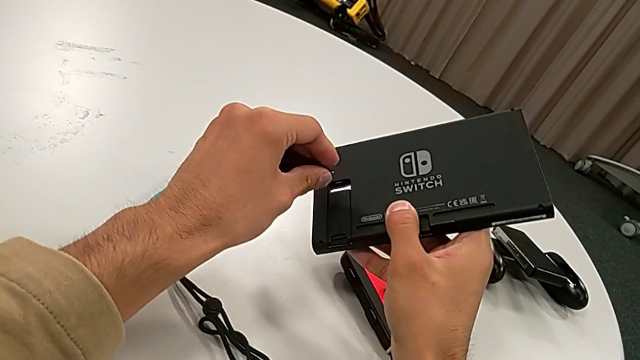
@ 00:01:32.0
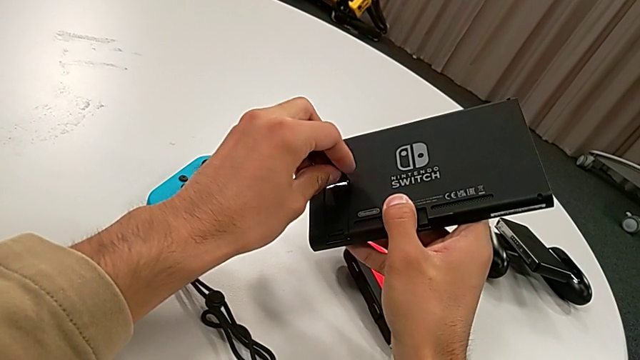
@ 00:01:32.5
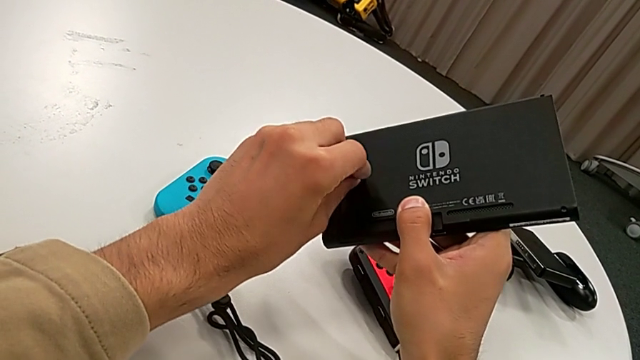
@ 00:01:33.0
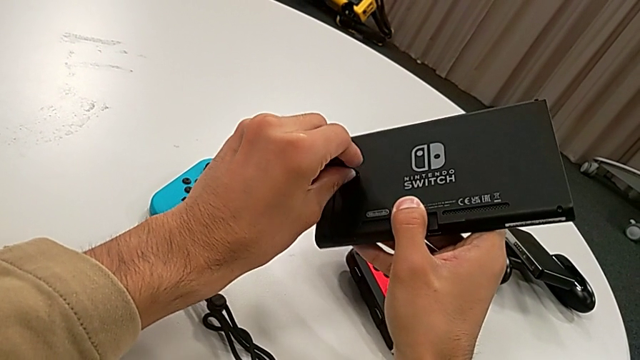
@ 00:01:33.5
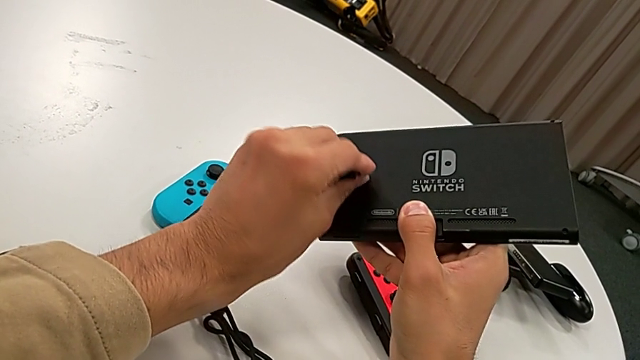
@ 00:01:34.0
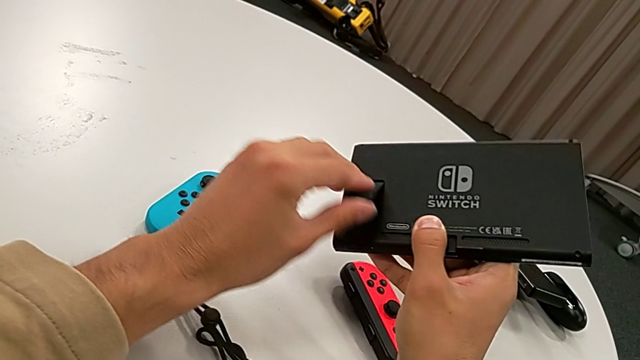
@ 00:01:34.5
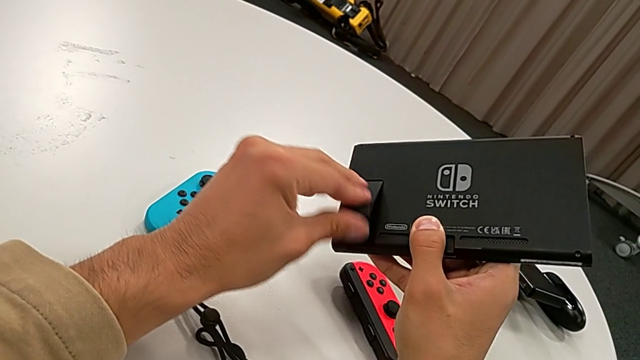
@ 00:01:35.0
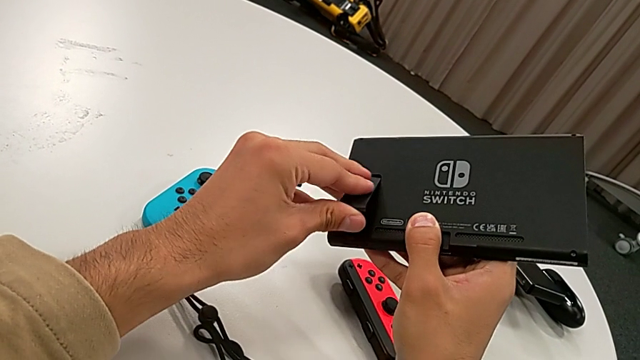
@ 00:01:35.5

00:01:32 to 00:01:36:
The camera wearer is opening the kickstand. They insert the kickstand.

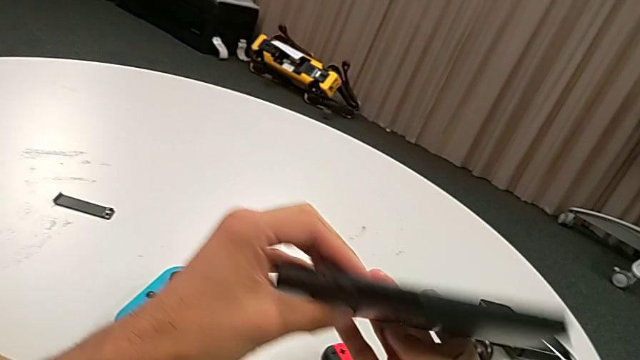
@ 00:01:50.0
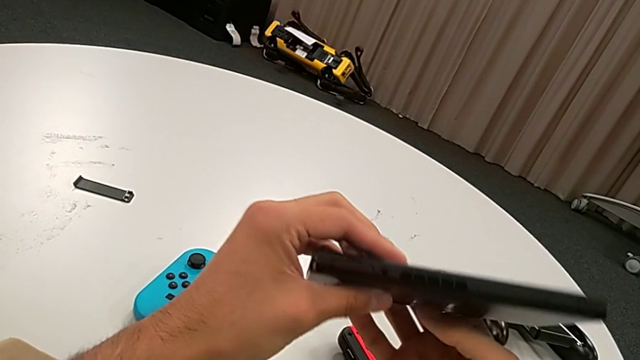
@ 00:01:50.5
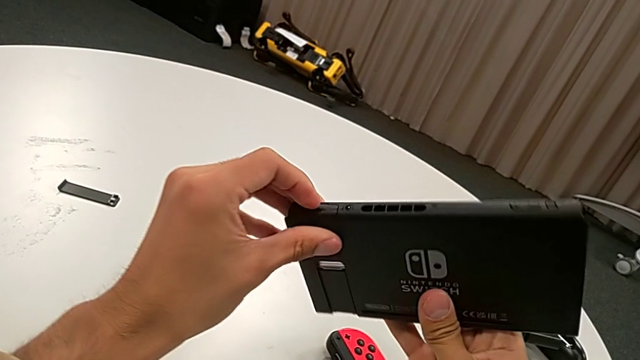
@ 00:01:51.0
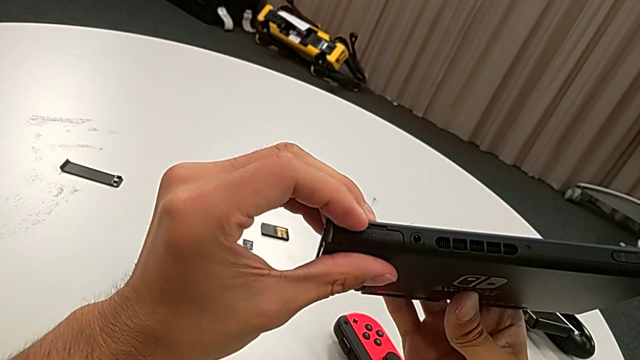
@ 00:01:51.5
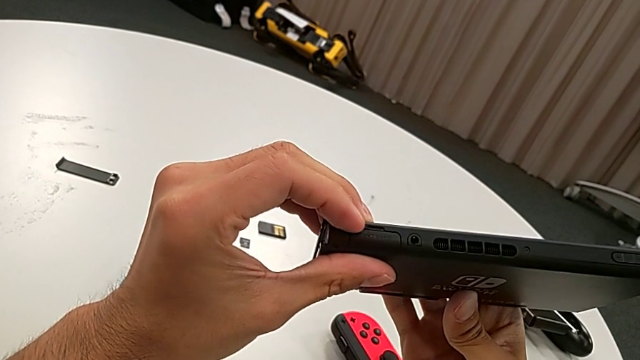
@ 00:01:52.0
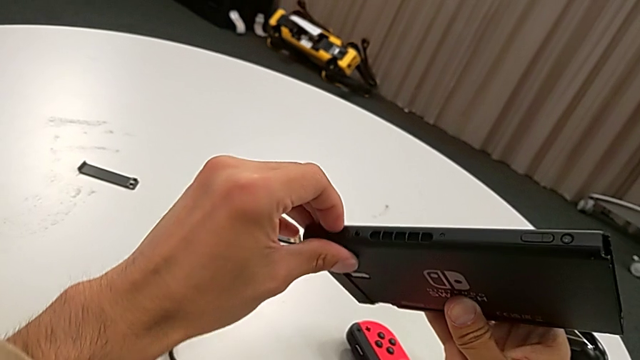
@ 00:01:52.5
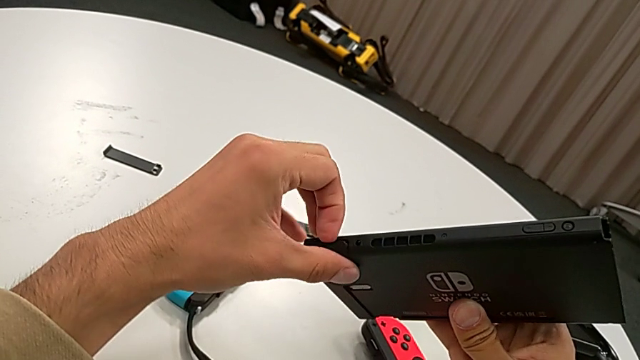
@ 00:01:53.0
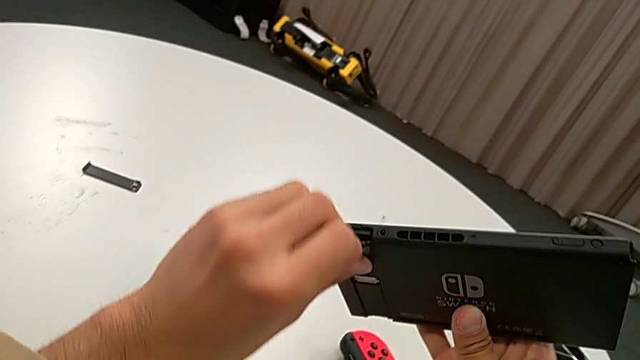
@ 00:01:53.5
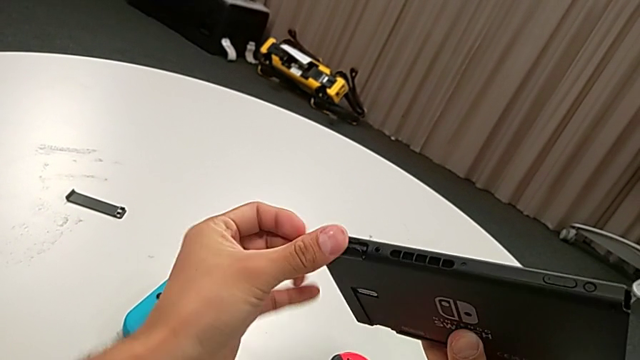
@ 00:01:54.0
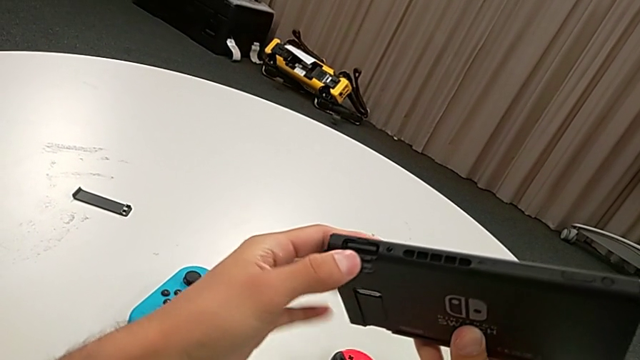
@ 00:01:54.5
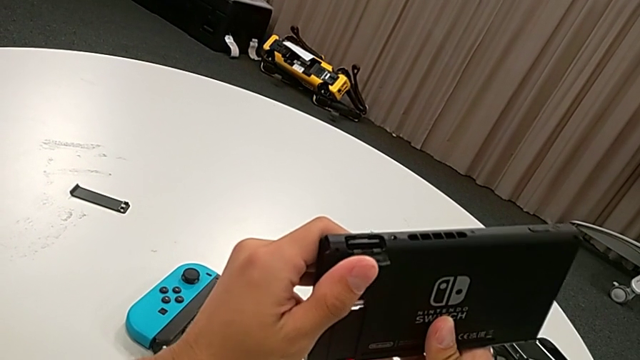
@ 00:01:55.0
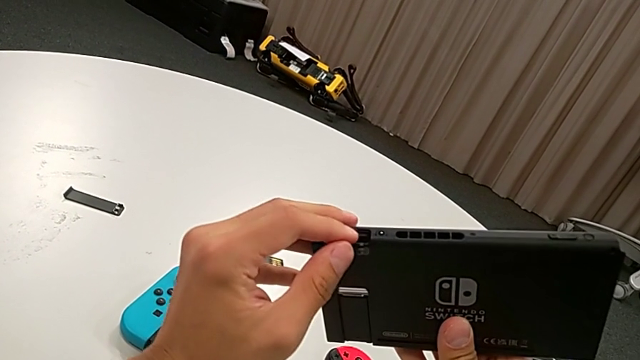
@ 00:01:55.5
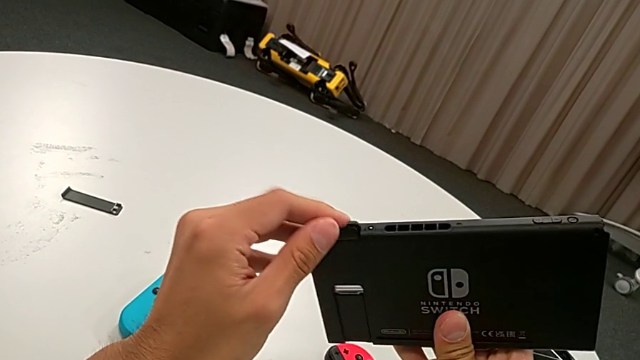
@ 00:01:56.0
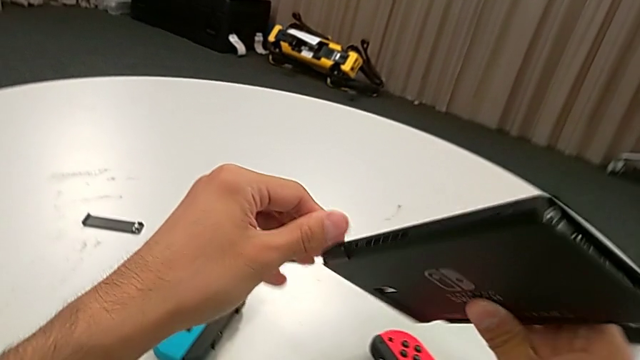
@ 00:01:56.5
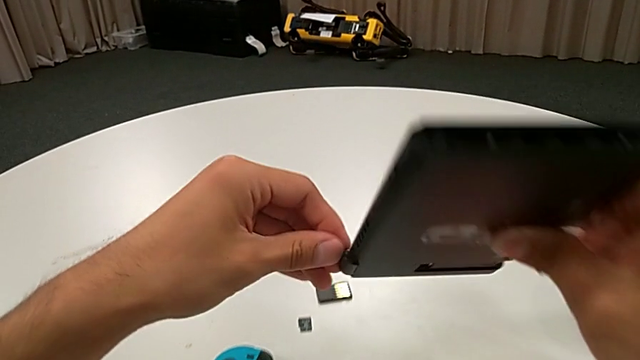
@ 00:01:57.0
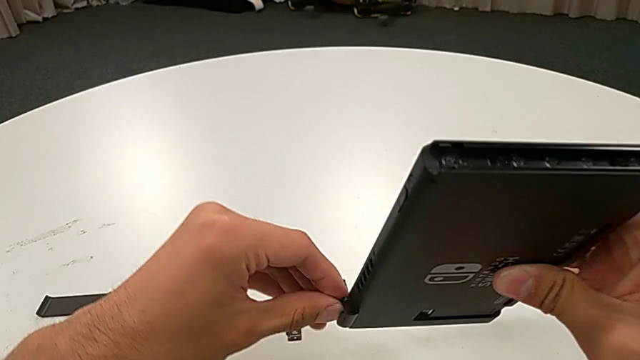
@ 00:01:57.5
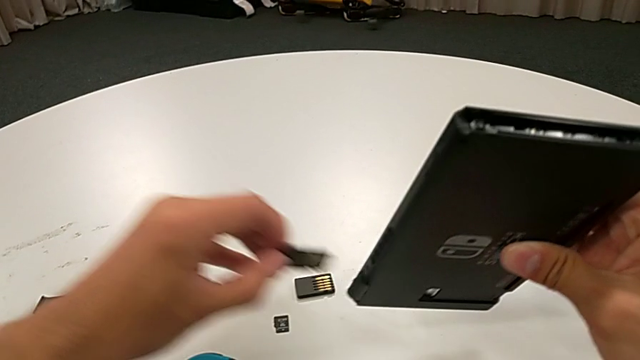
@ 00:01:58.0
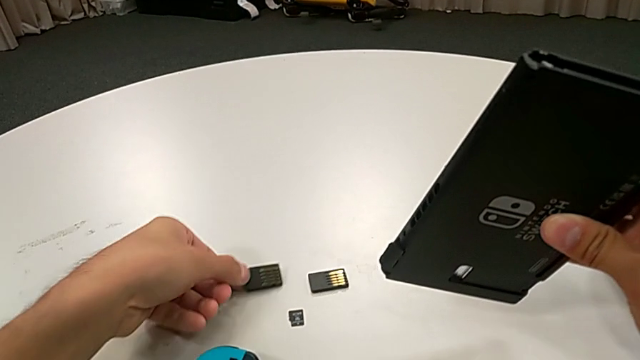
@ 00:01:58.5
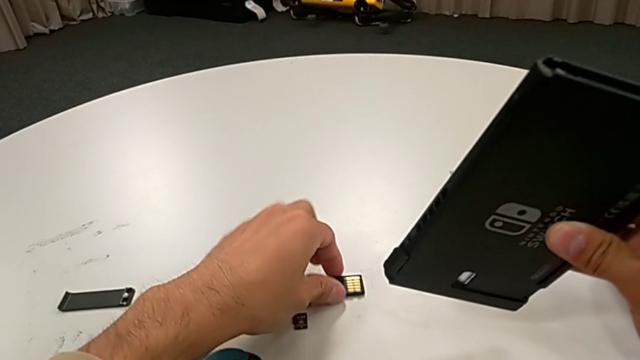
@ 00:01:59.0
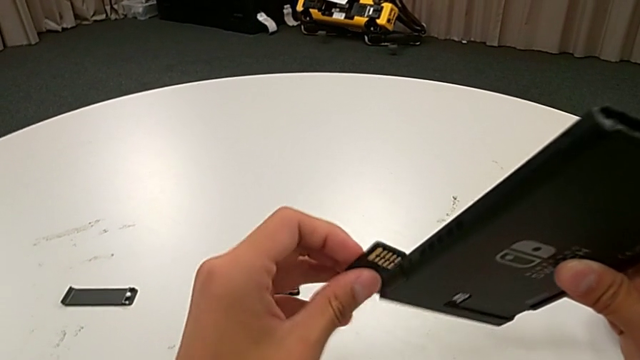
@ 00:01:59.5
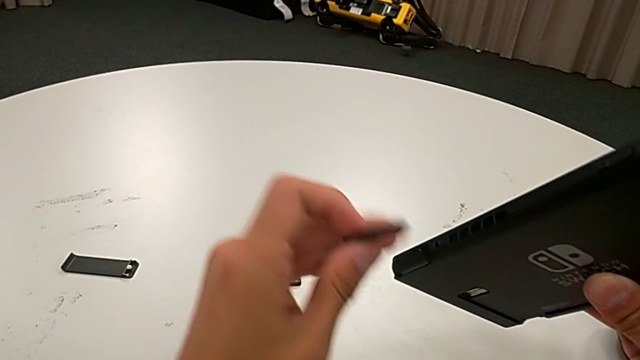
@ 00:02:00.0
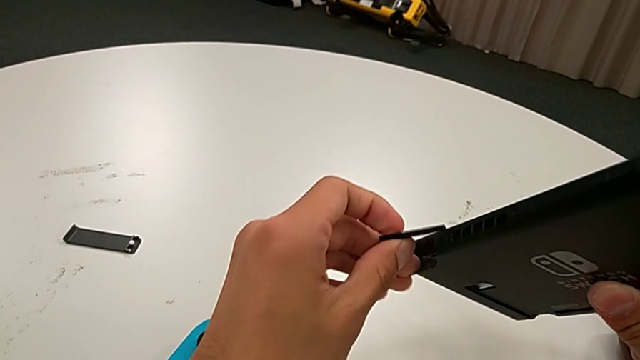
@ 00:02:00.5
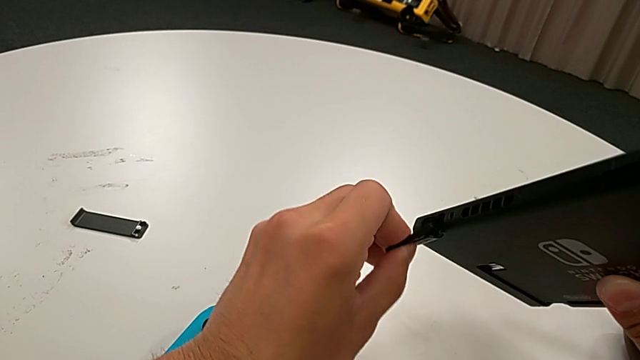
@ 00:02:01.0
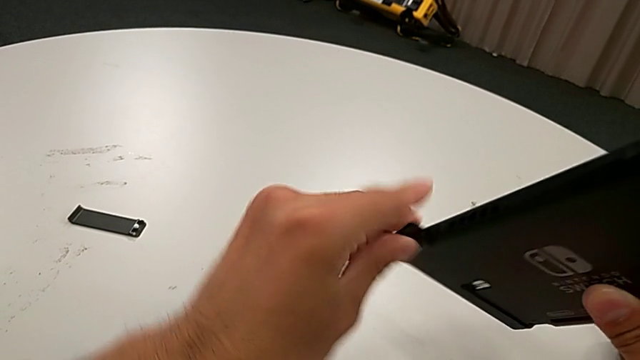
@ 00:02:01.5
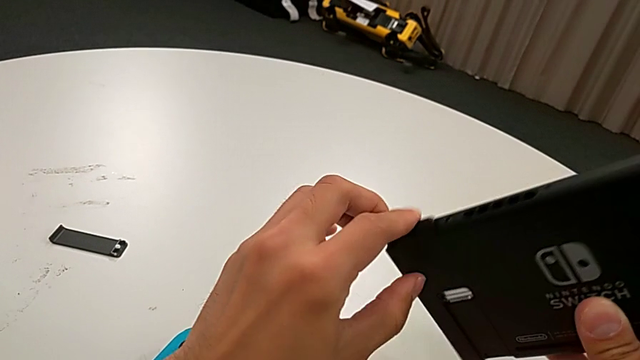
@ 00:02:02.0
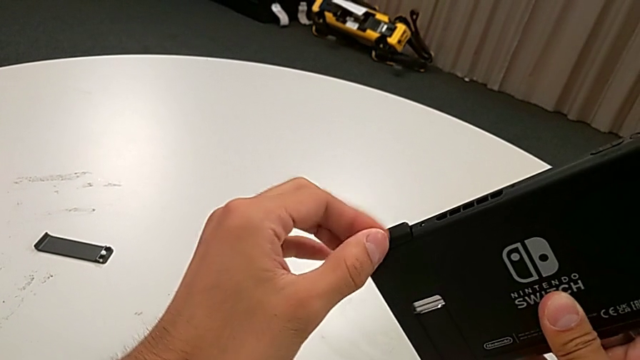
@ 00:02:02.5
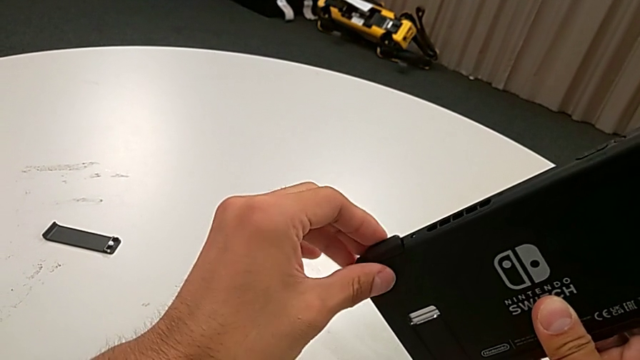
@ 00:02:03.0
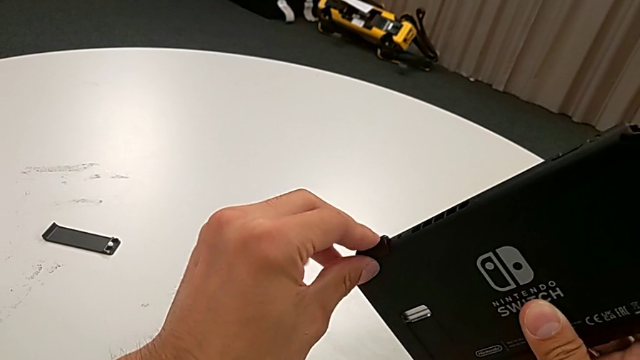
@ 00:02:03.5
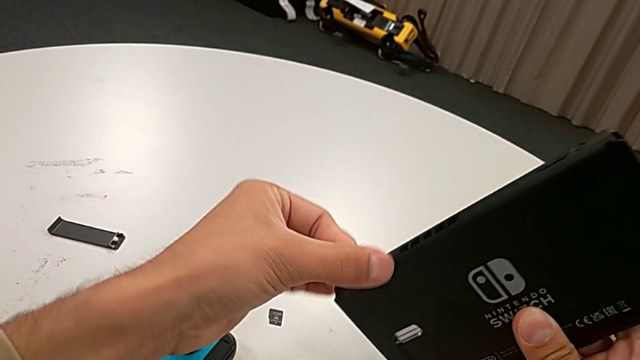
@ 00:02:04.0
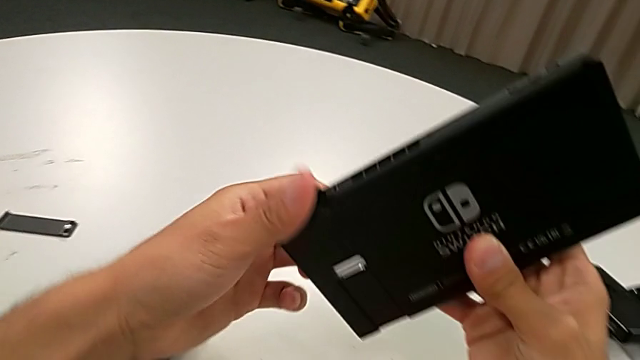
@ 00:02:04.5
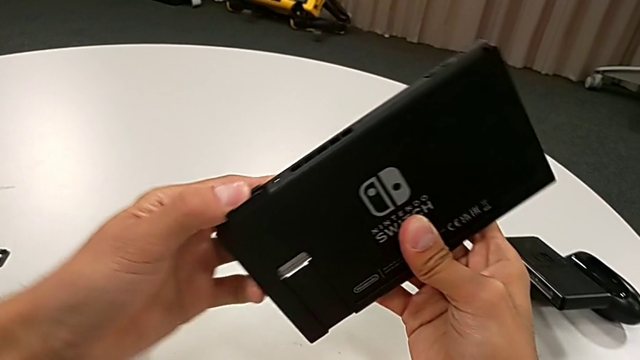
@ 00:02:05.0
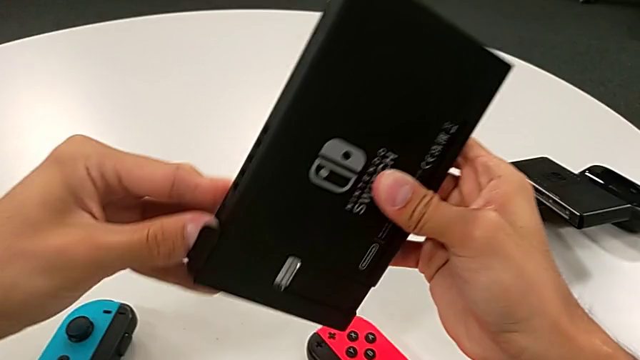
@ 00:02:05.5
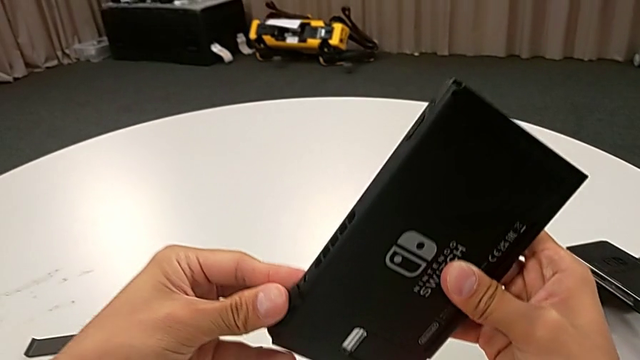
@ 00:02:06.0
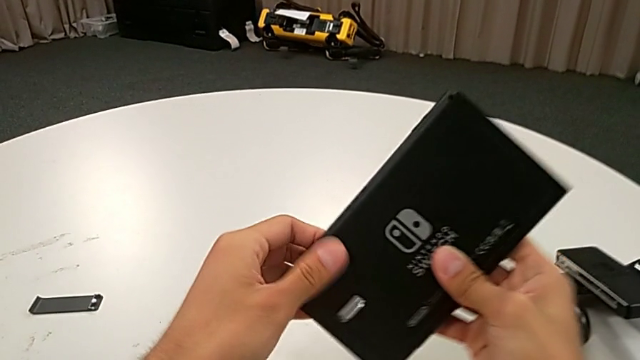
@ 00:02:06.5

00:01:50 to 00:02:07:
The camera wearer changes the game card. They open the lid, withdraw the game card, pull it, lift it, insert it and close the lid.
